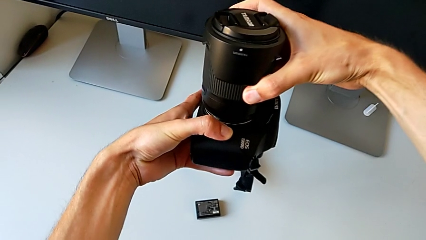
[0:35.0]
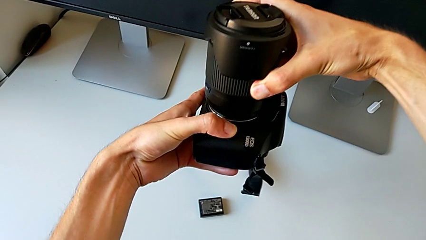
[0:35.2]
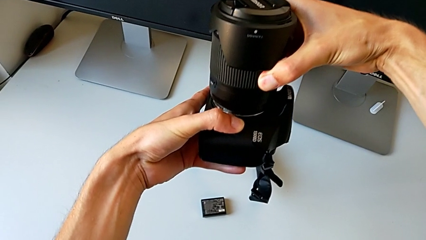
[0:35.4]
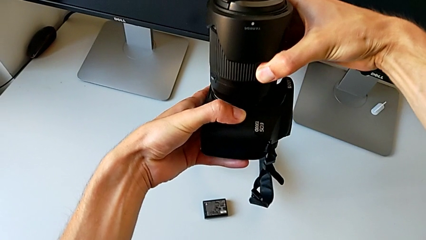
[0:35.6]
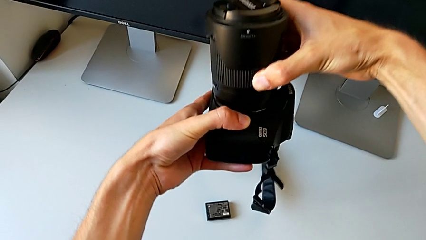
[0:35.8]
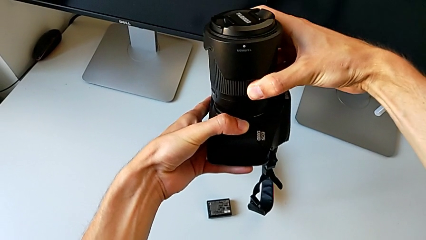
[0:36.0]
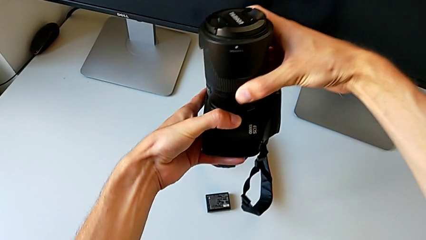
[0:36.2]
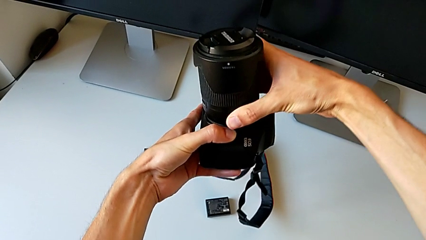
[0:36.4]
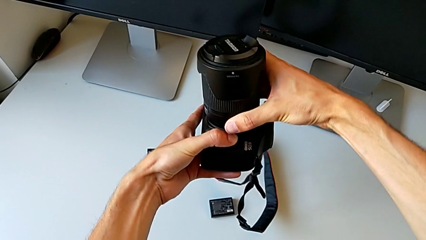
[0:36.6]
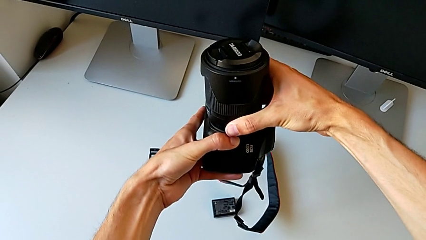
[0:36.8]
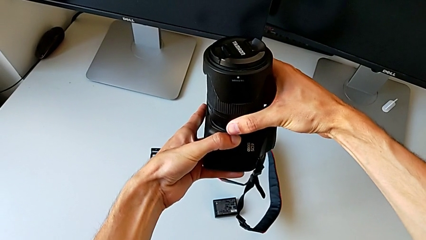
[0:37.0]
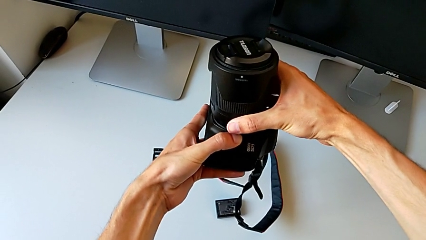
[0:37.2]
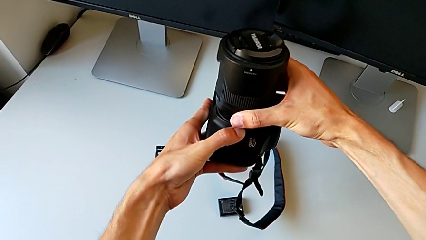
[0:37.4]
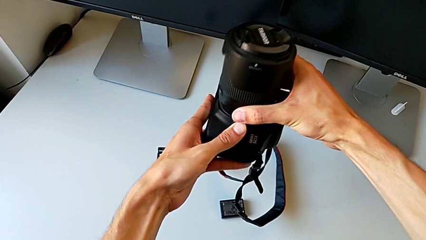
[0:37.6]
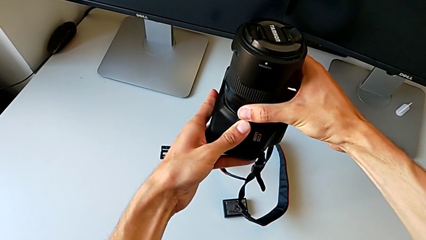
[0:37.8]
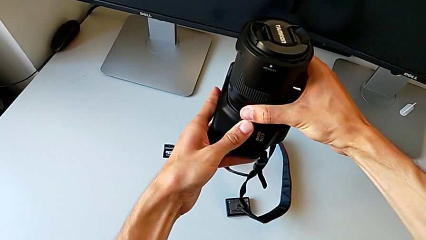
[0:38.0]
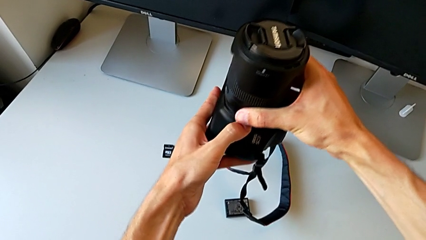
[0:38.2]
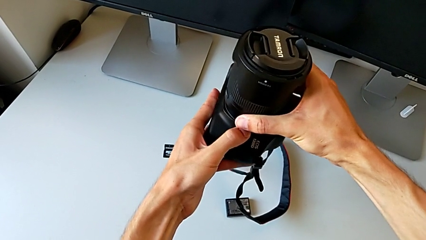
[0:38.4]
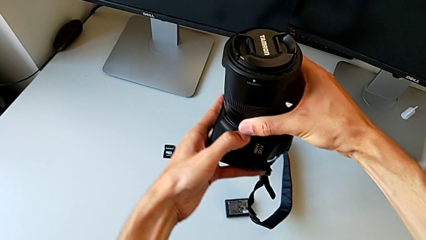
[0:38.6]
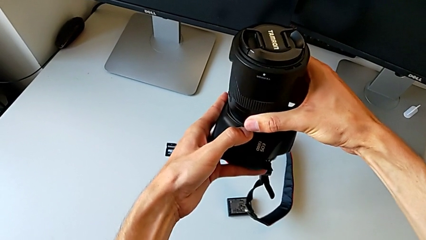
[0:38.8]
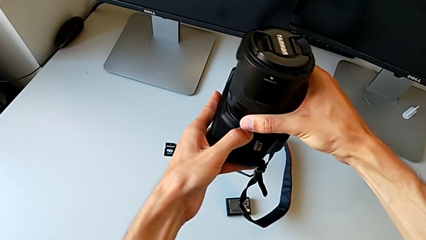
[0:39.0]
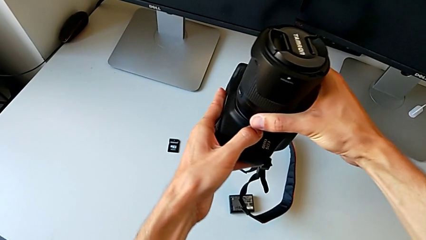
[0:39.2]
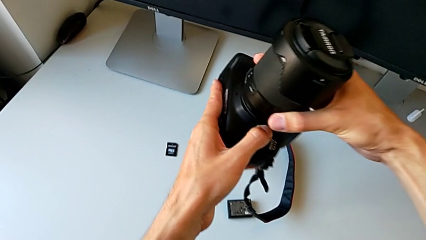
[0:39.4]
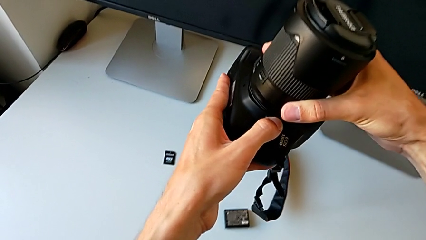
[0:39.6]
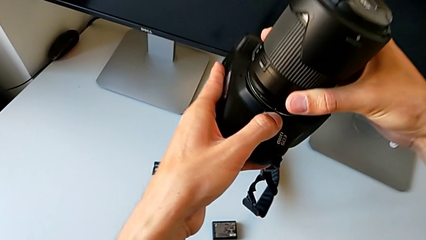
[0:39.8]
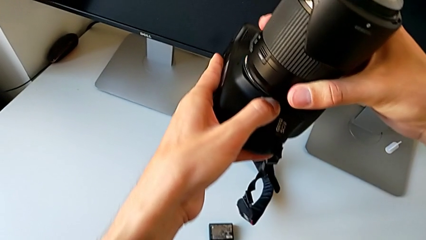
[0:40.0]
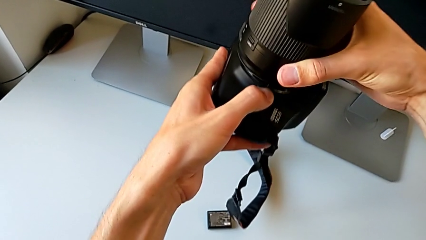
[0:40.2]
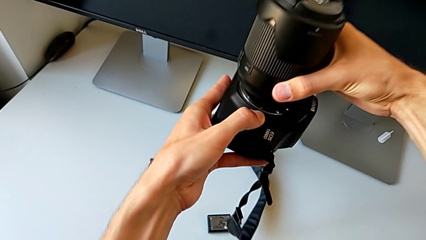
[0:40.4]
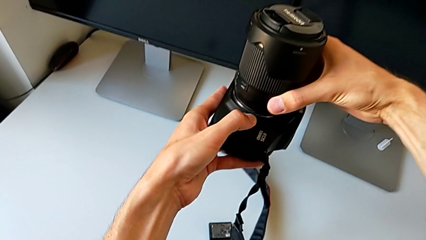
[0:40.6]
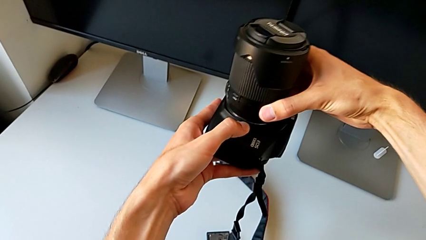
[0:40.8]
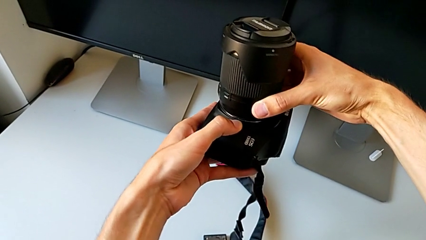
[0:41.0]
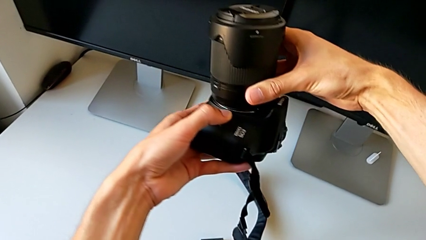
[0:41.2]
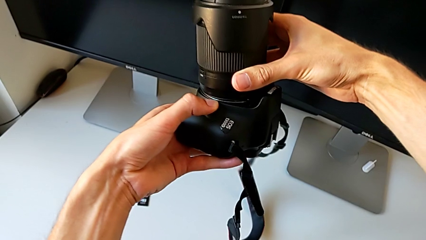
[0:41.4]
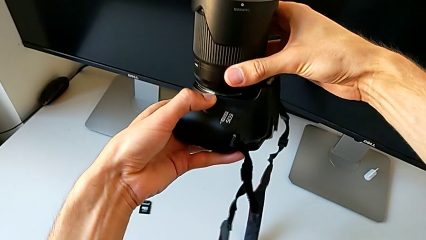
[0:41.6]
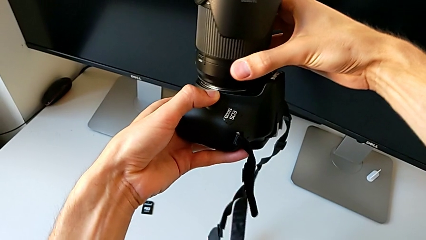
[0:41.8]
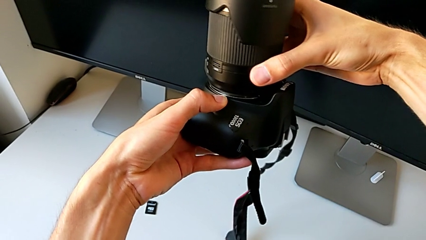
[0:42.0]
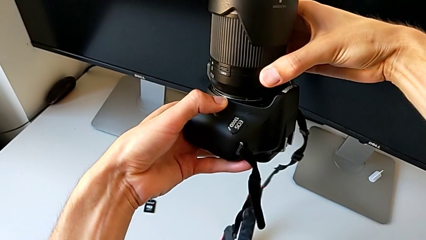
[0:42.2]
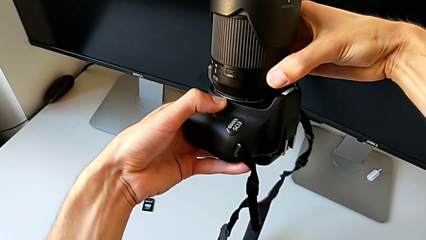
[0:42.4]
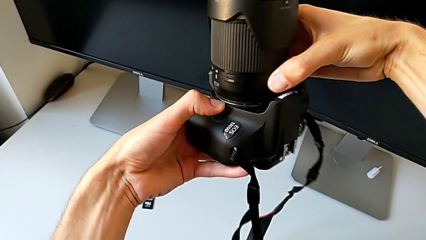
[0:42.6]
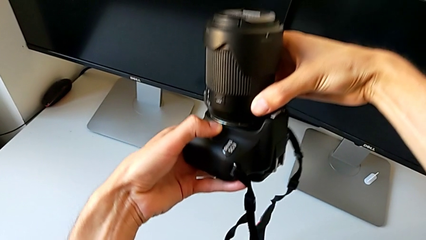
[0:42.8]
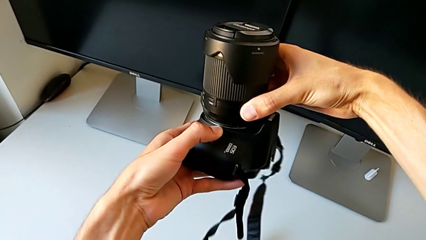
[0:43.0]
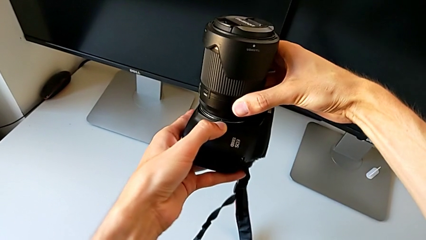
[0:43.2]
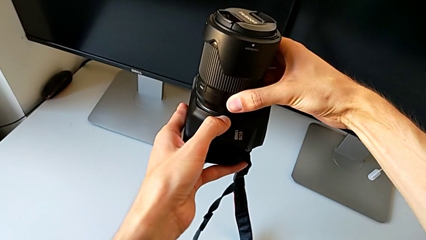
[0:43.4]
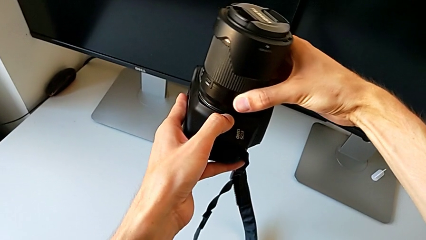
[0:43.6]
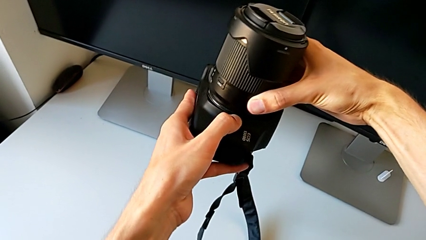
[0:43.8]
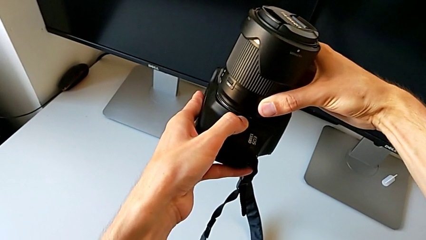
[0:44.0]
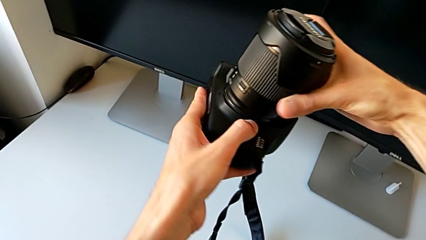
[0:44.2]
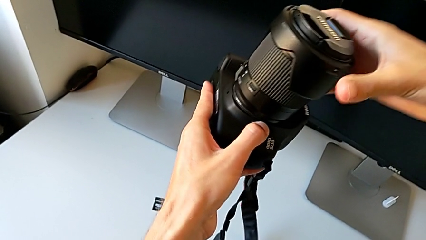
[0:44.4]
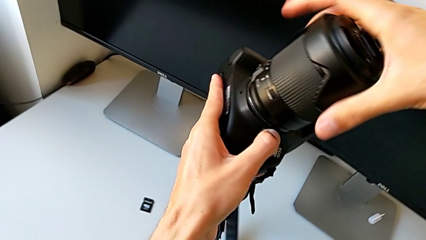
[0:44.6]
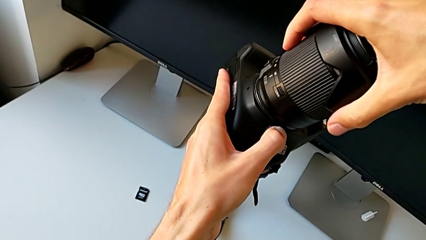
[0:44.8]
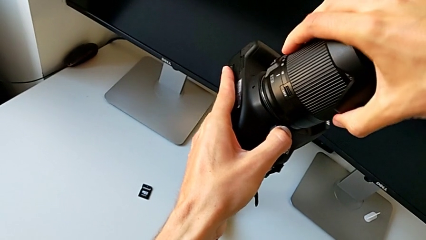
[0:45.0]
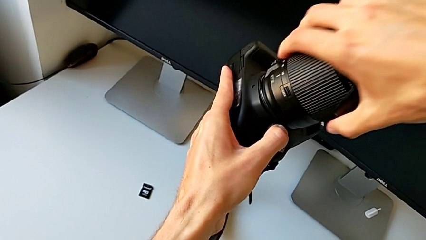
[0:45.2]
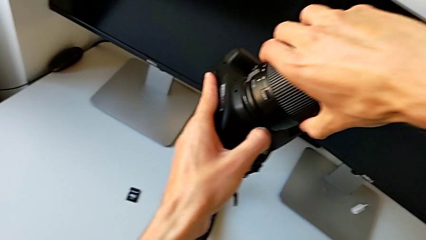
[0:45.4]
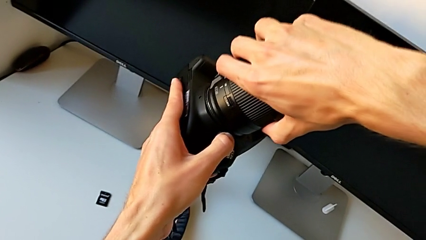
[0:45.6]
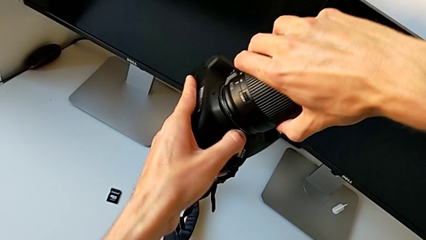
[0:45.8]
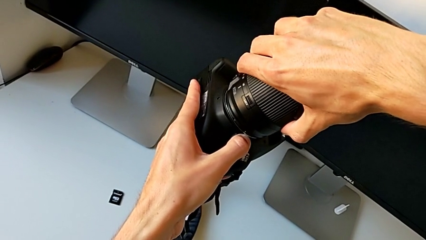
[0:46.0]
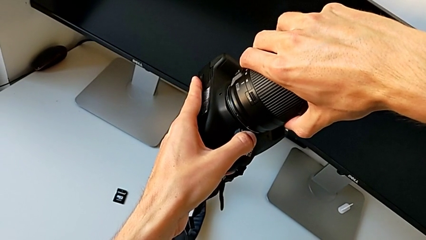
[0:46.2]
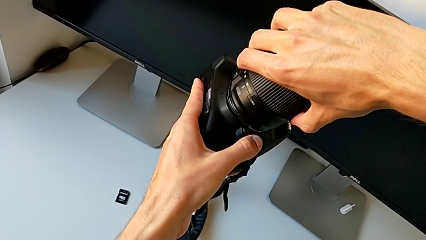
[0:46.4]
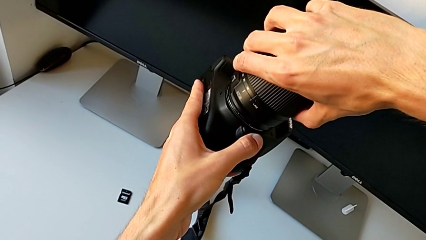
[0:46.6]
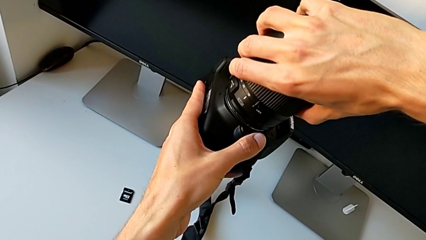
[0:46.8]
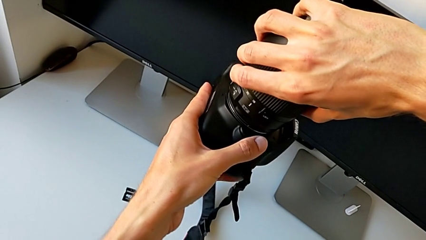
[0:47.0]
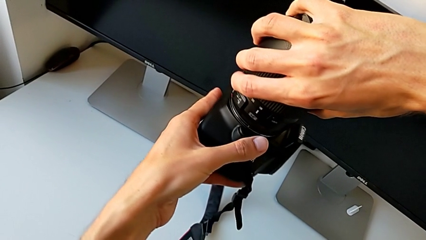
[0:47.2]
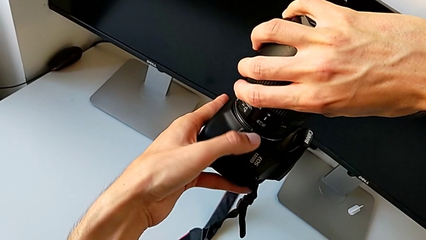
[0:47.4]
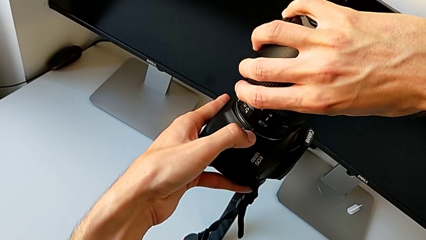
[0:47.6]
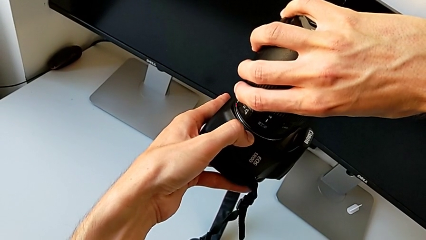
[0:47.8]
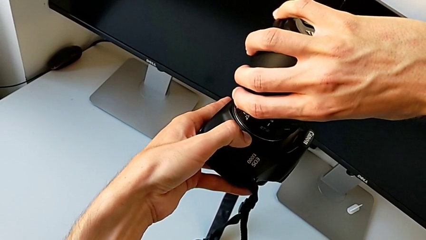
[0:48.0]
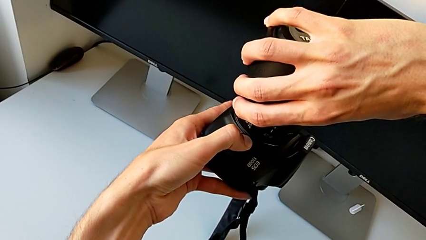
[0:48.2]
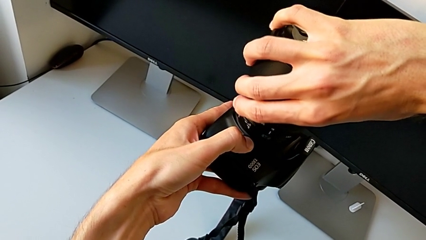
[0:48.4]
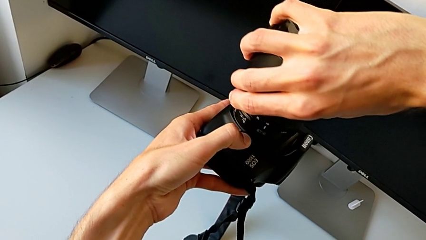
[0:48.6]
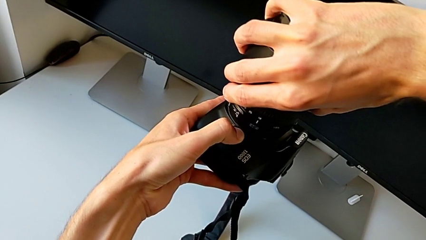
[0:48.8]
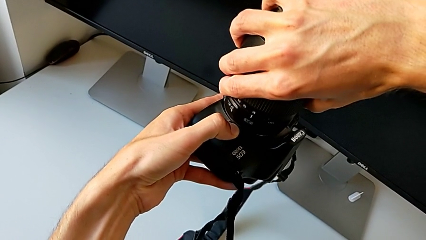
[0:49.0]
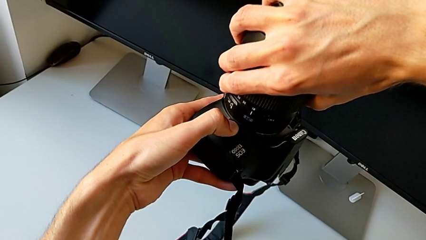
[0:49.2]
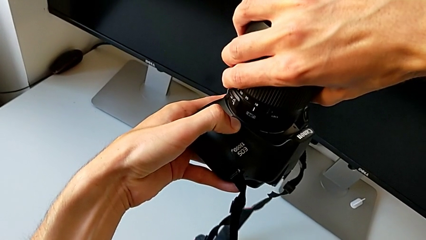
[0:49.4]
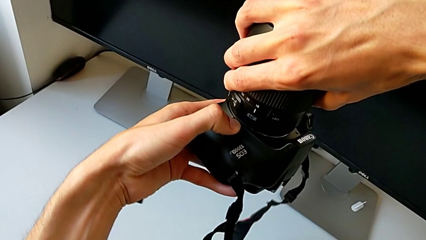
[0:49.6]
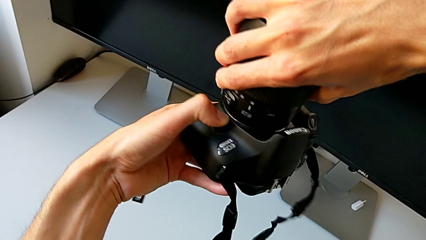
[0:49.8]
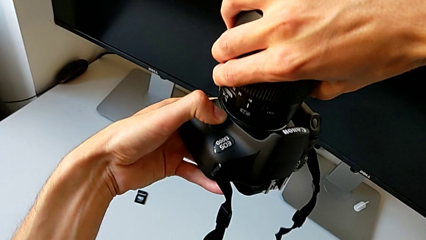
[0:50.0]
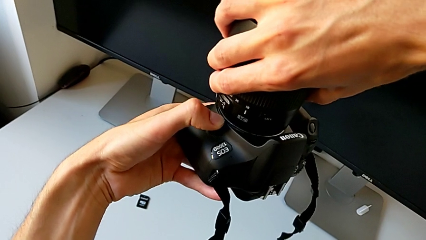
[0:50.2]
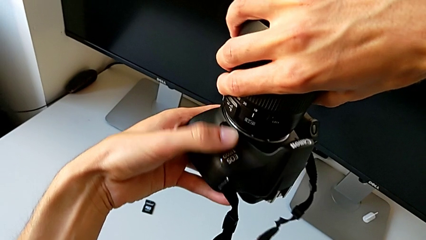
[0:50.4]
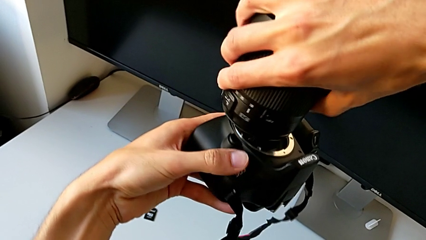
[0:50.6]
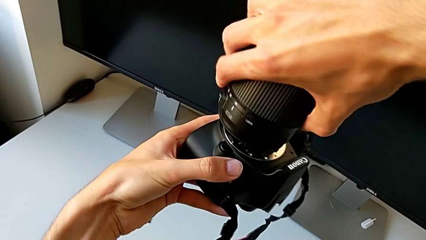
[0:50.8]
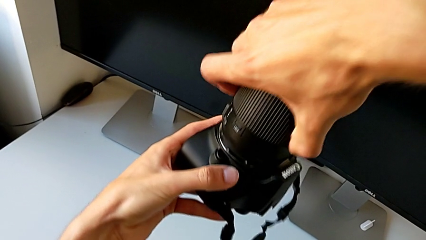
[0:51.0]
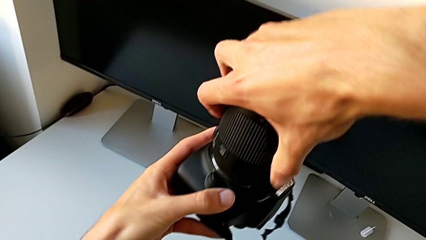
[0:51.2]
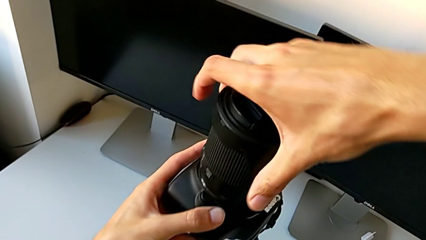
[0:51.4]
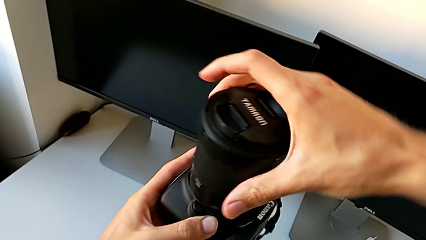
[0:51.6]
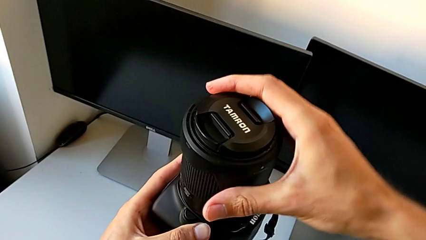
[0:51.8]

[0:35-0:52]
The camera wearer is attaching the lens to the DSLR. They keep wrongly inserting the lens and begin to wrongly insert it.
